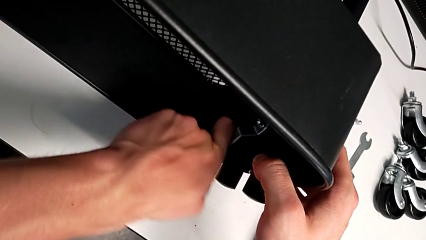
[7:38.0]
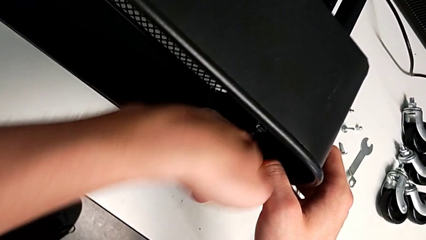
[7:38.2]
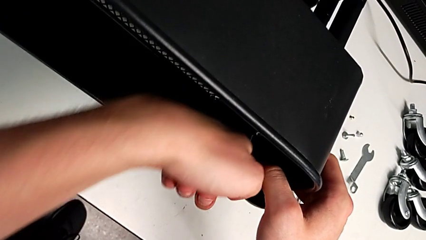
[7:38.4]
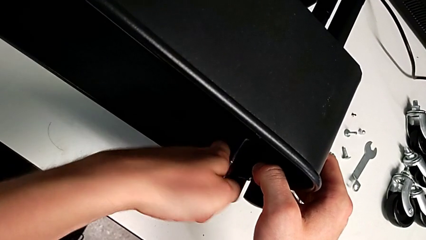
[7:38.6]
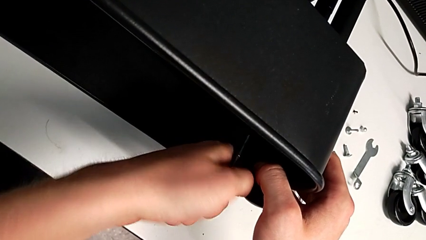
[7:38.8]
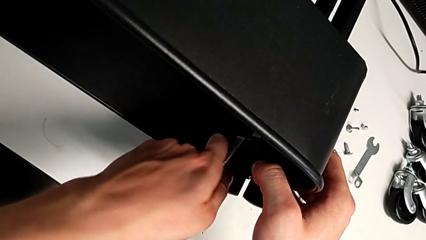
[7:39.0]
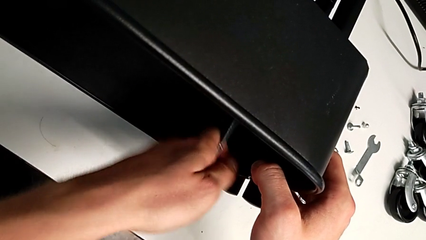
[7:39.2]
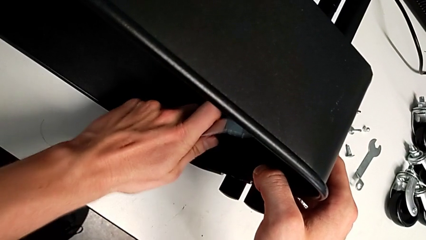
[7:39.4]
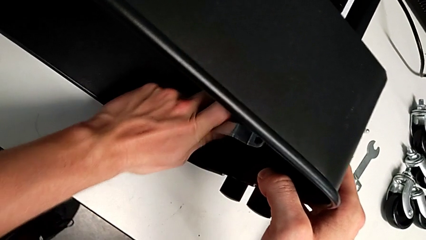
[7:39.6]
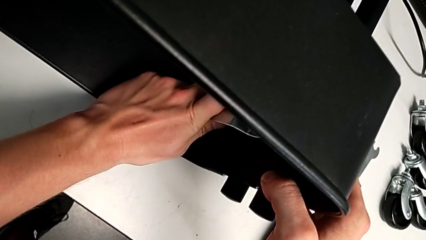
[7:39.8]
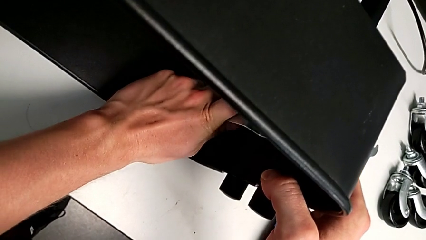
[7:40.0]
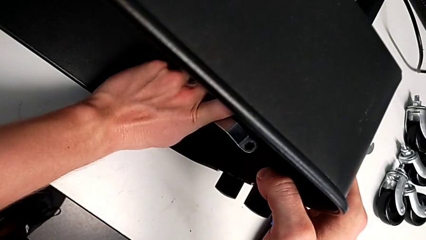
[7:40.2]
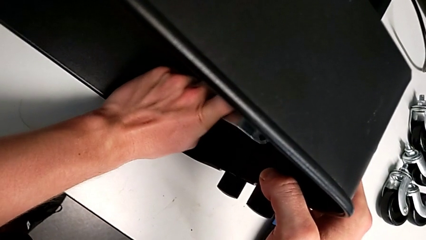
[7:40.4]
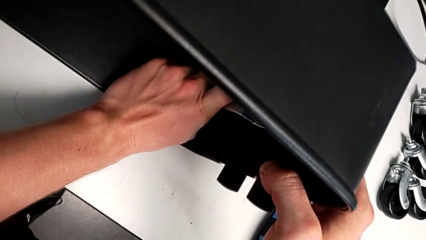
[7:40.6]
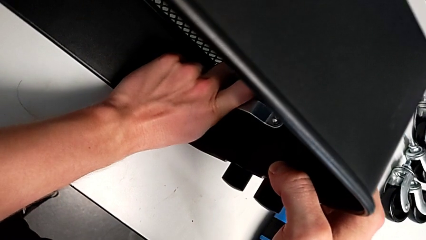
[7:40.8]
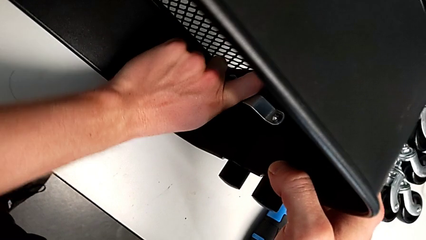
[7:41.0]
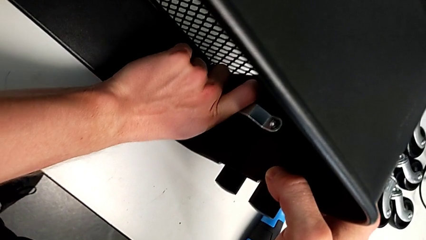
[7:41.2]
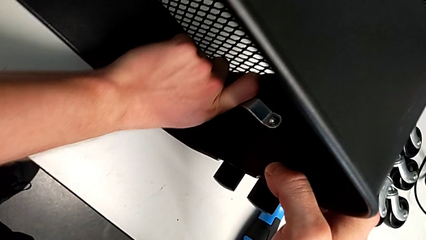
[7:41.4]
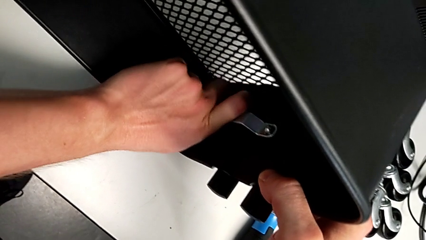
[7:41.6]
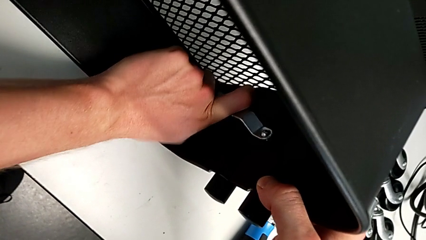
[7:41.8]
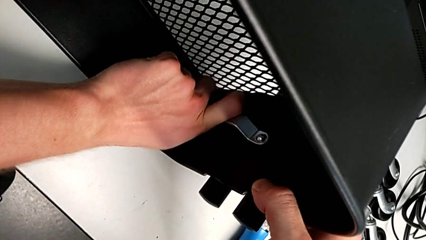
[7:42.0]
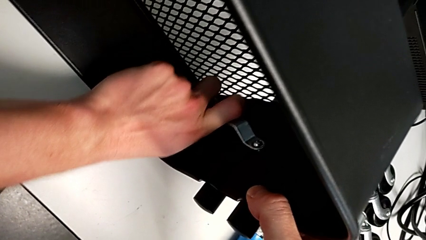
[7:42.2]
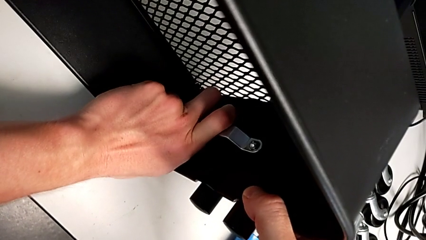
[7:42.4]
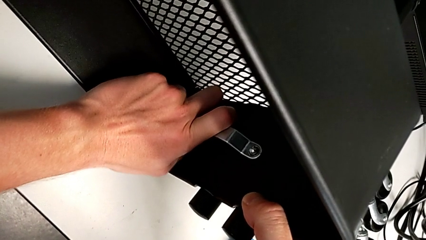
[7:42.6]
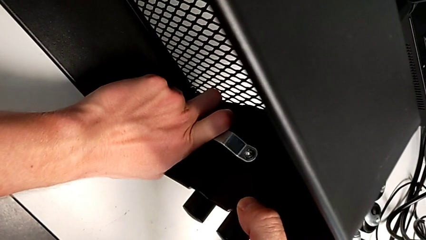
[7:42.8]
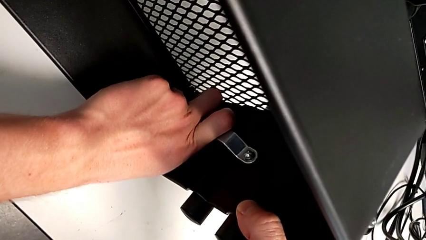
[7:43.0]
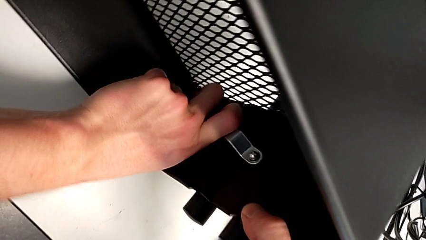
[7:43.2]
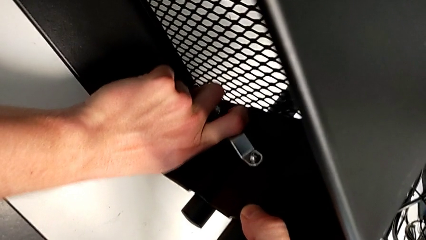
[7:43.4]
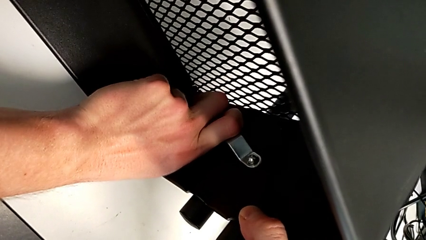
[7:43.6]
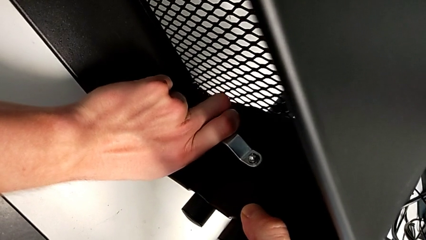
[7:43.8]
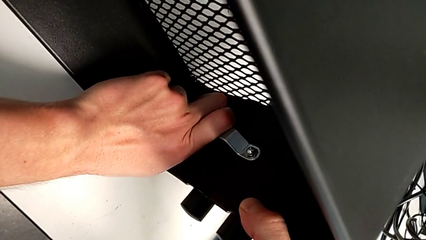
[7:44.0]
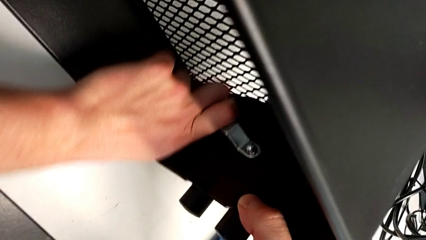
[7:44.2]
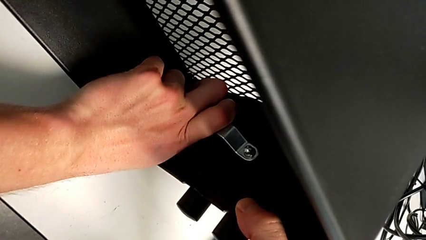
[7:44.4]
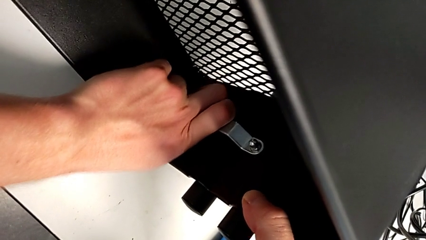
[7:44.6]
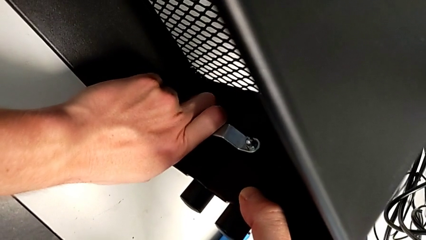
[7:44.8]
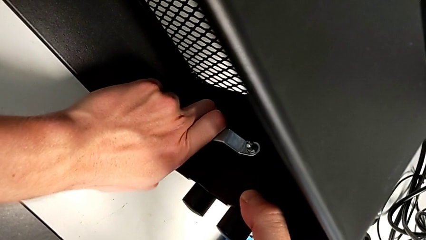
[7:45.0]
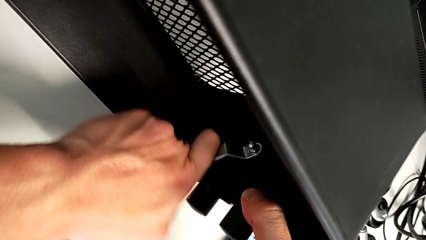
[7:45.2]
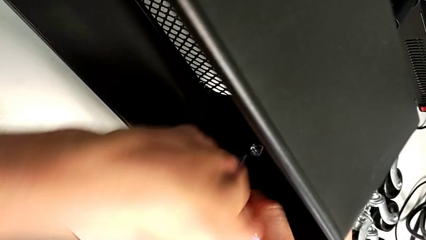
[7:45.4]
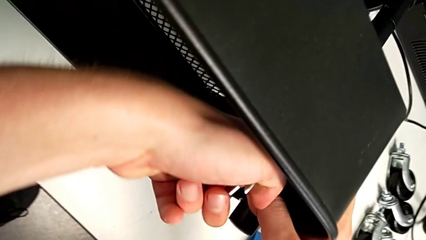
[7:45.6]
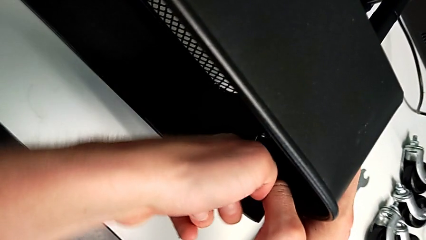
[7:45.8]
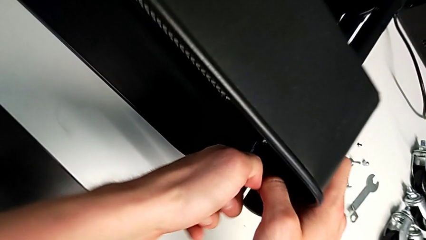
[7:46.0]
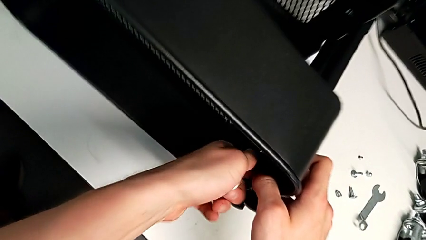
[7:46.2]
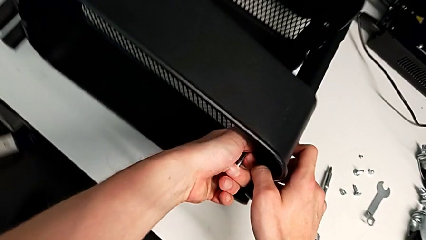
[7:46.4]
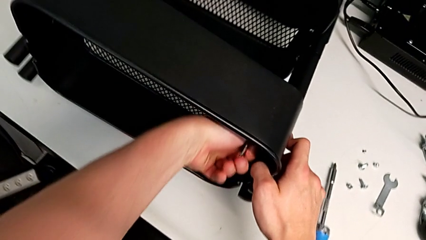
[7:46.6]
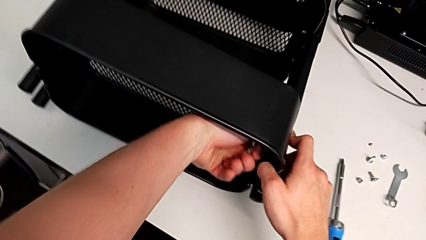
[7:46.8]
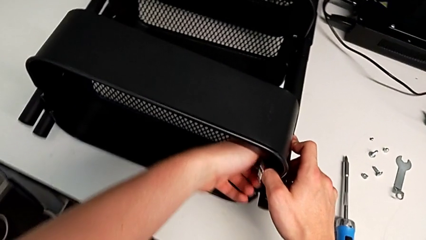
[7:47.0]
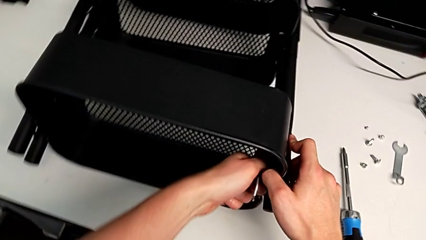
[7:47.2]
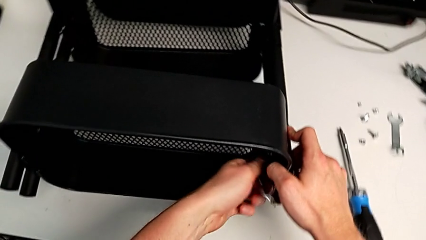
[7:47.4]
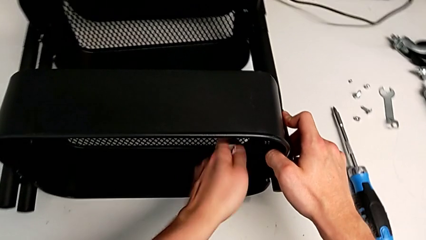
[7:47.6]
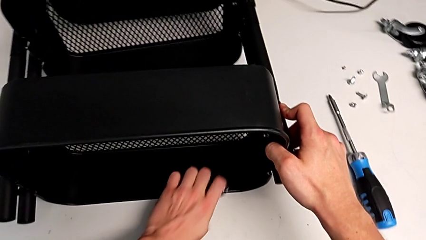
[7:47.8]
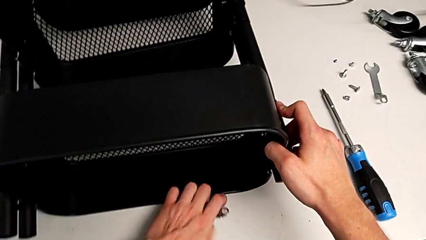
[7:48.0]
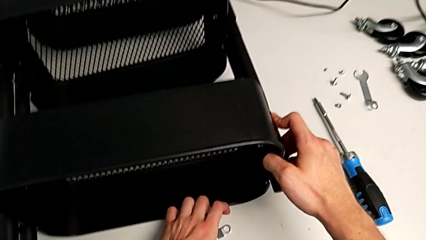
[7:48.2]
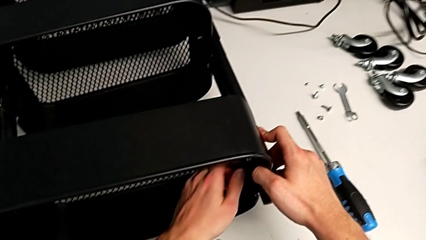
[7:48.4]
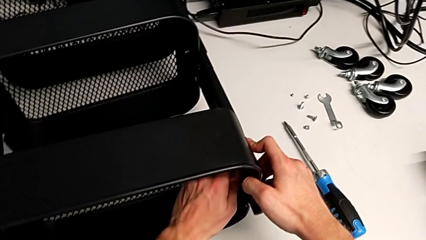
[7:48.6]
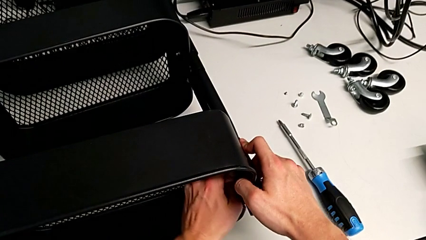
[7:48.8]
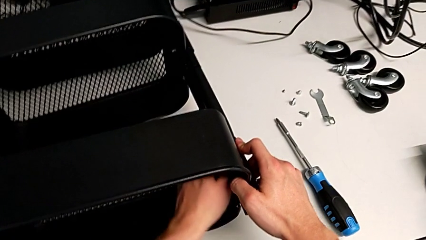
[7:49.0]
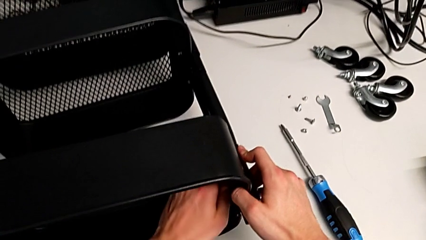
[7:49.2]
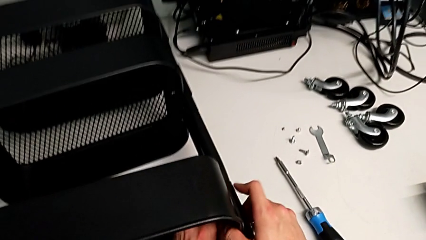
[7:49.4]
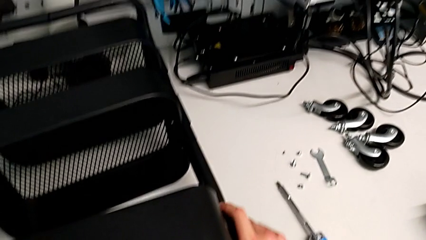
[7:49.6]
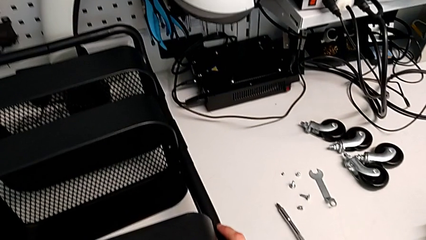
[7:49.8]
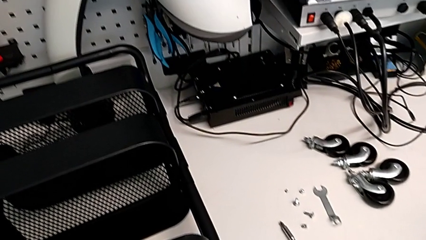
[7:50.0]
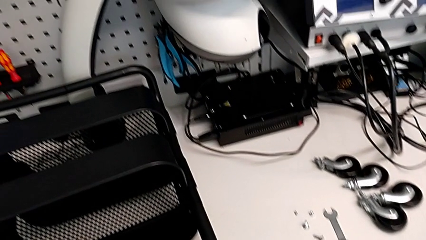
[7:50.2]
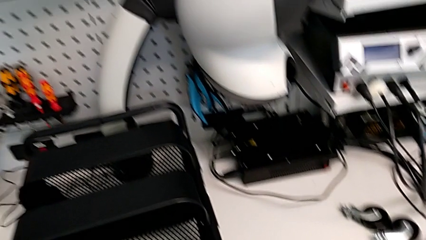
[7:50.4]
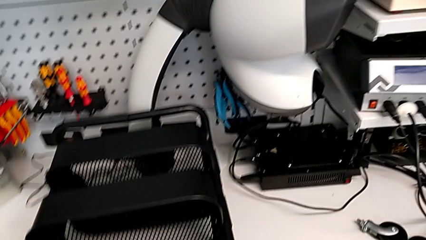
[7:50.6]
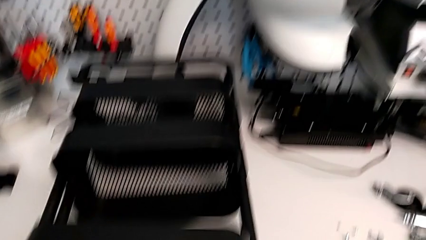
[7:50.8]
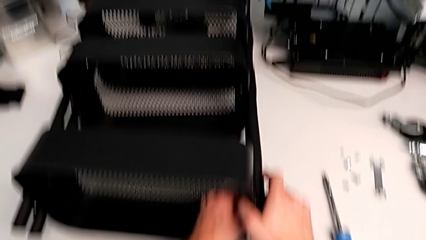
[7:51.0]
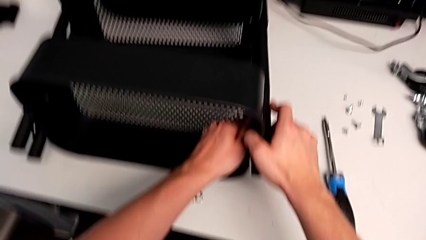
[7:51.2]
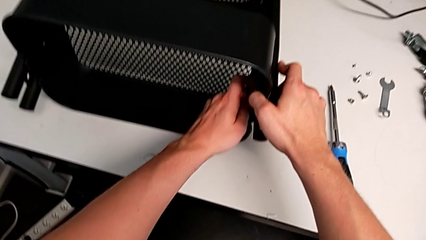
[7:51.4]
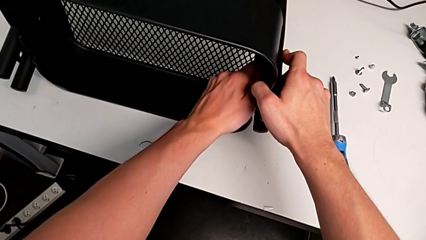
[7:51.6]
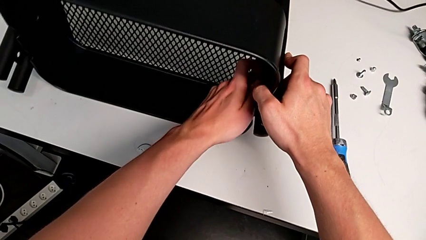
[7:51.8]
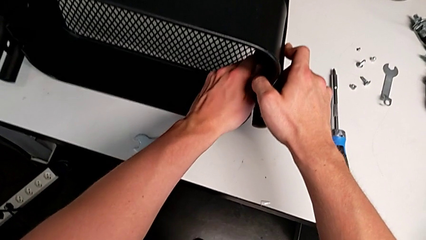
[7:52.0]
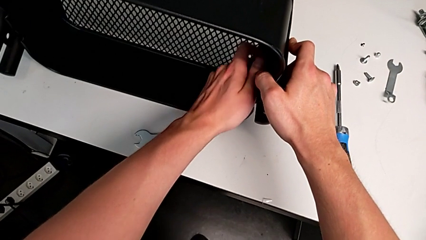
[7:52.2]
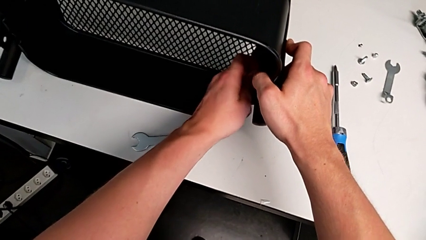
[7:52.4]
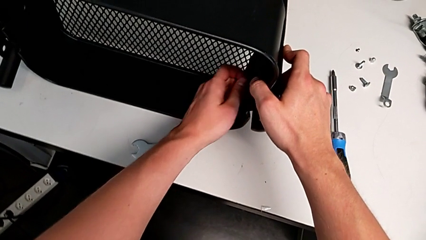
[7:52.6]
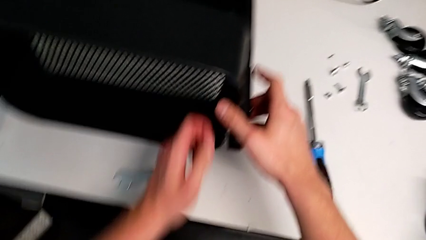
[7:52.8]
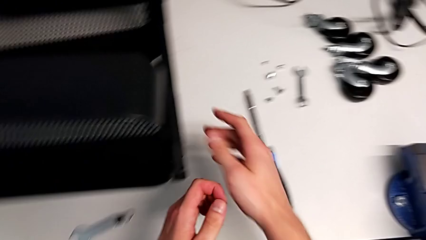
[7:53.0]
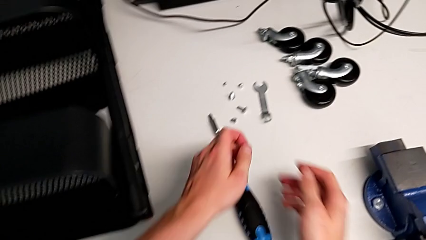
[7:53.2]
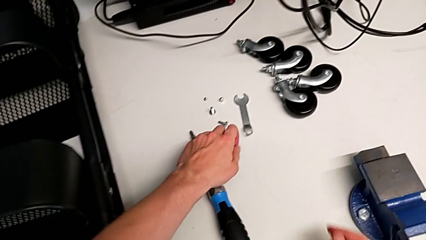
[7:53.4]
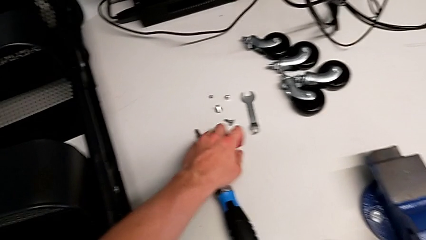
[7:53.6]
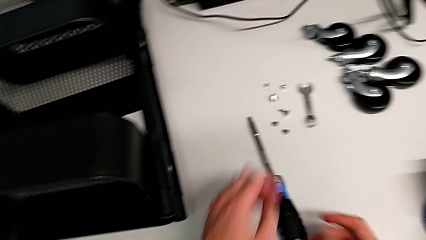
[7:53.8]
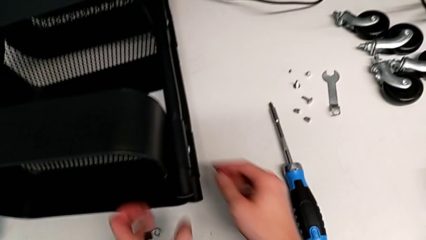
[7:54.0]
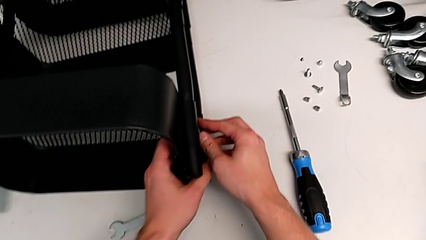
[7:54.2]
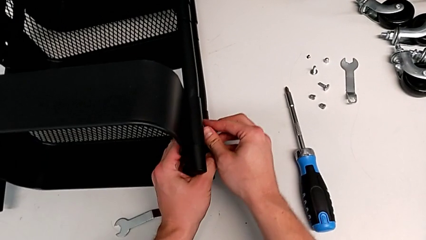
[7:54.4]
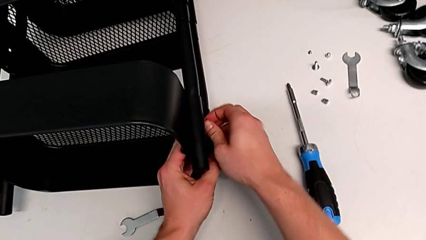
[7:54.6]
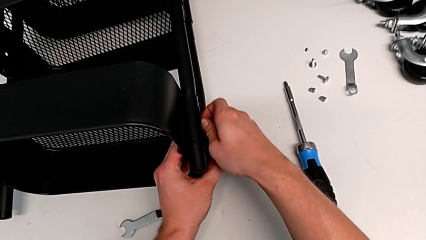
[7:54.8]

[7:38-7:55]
The camera wearer is unscrewing the second screw from the top tray. They keep unscrewing the hex nut and begin to disassemble the bracket.
